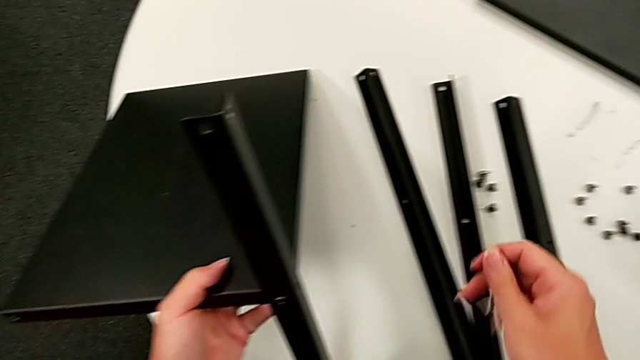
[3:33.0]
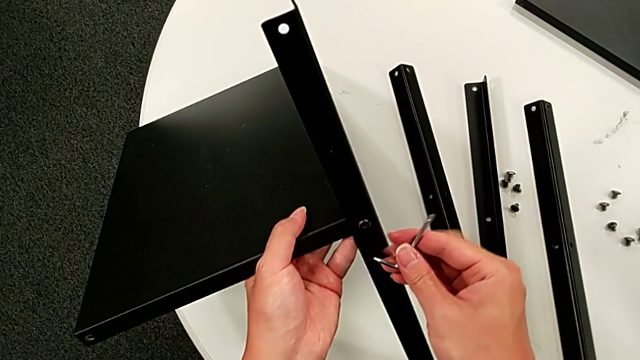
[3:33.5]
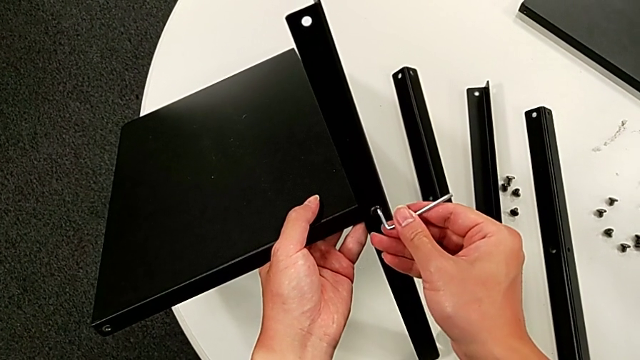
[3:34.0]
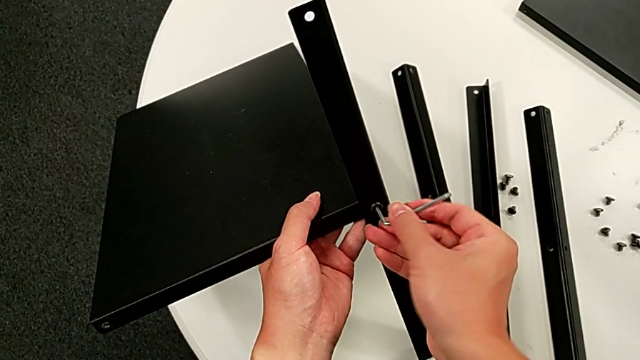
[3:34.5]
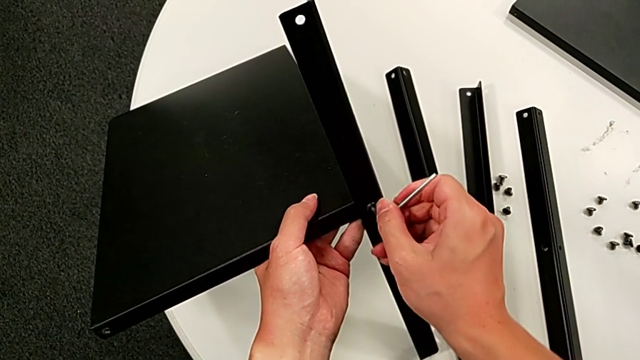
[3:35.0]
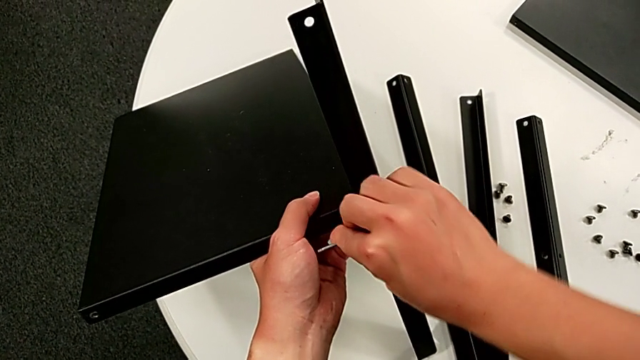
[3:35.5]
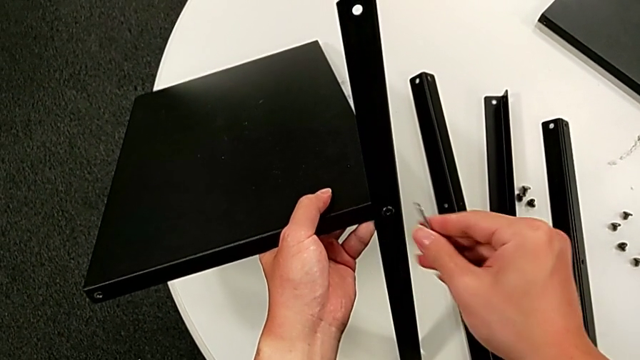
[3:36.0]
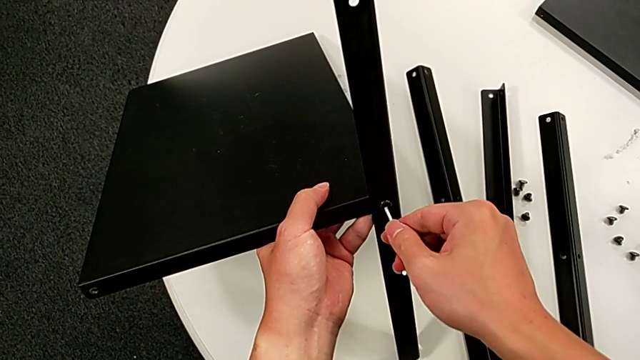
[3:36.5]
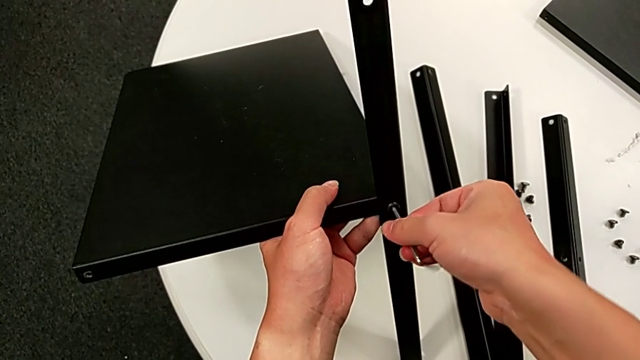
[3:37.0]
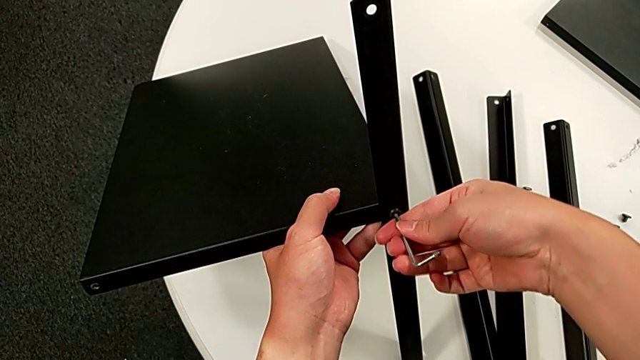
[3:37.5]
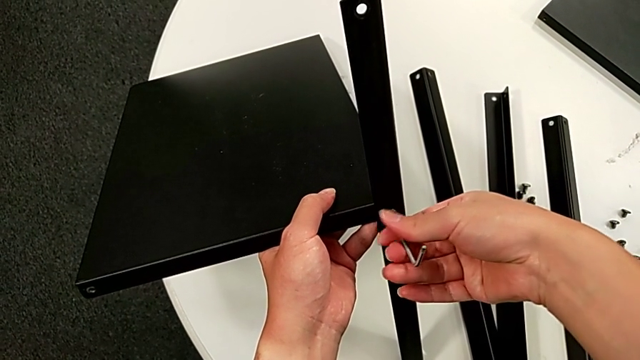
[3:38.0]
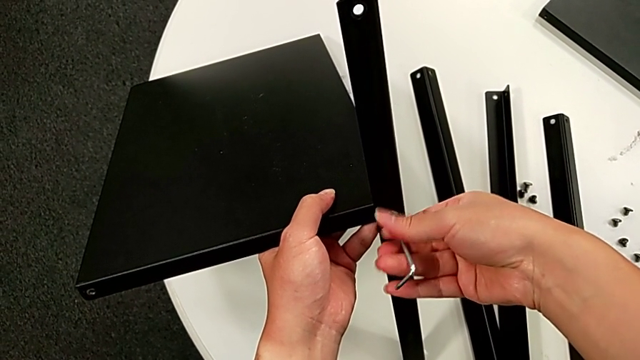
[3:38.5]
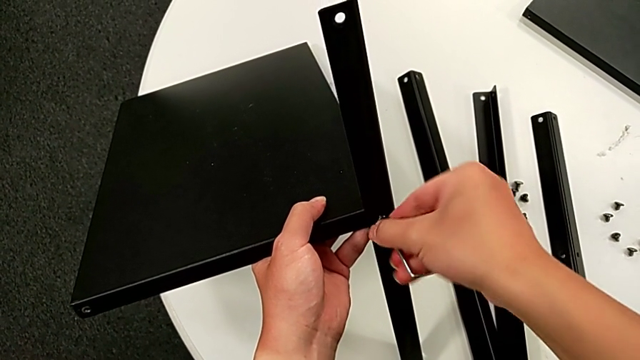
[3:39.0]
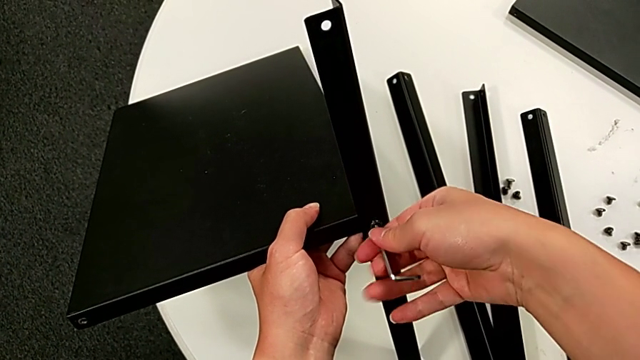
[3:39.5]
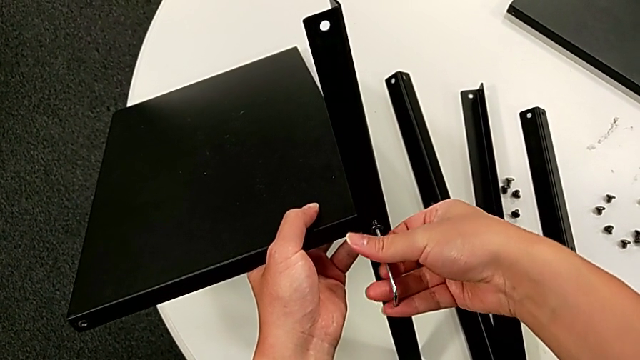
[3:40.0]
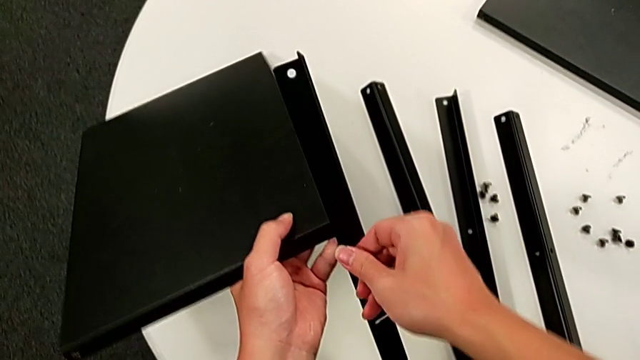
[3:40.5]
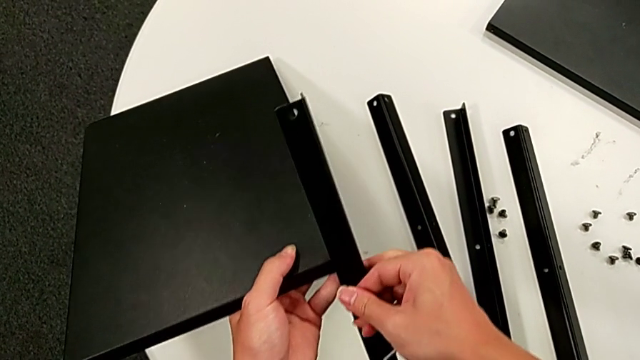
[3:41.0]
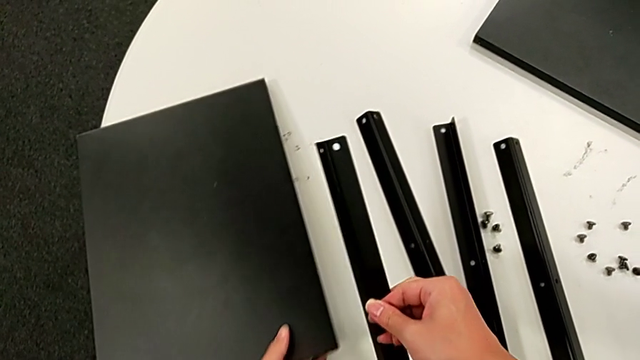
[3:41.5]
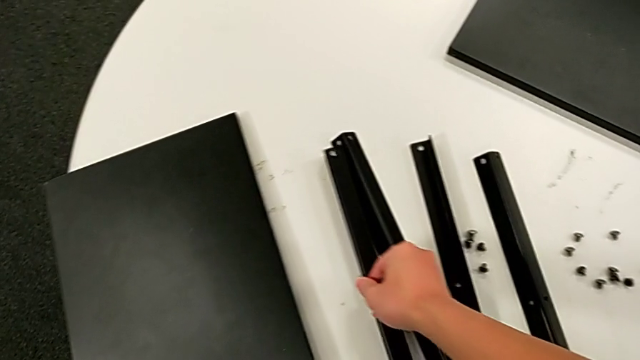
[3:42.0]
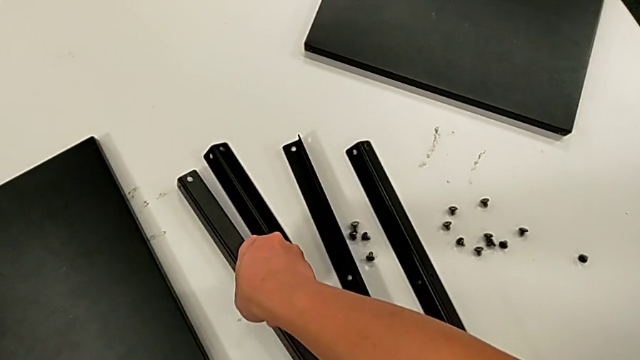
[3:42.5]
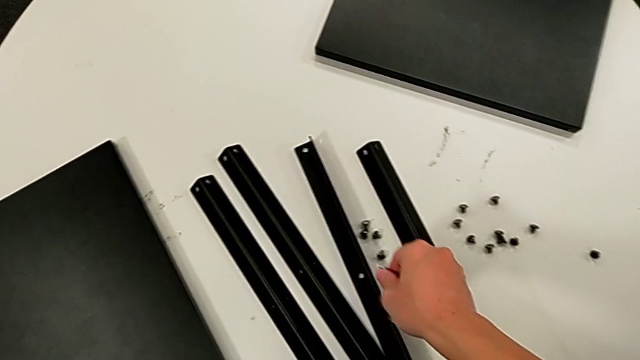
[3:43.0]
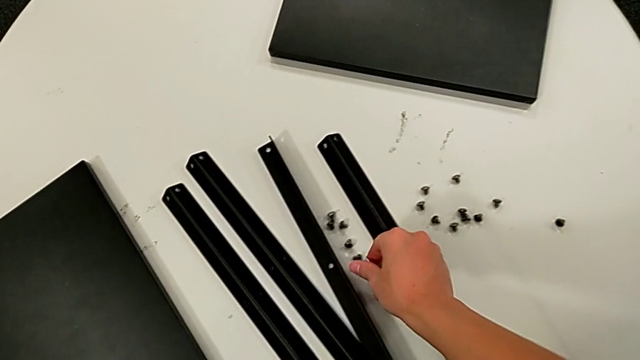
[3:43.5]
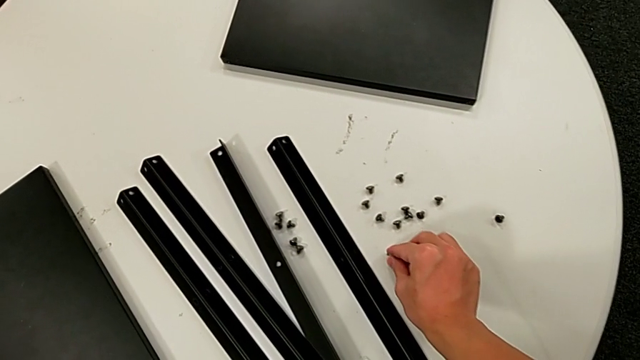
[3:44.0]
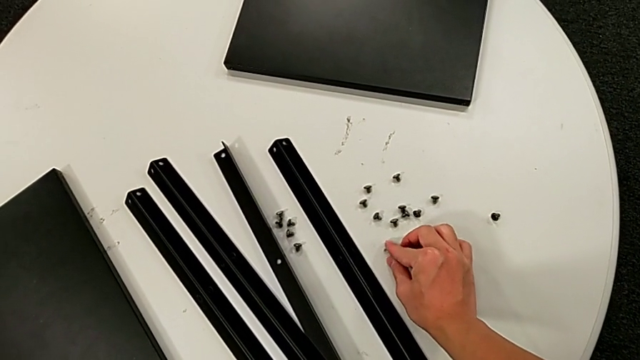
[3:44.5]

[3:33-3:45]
The camera wearer is disassembling the fourth leg. They insert the Allen wrench, unscrew the hex socket head, withdraw the Allen wrench, disassemble the hex socket head, disassemble the fourth leg, place it, place the hex socket head and place the Allen wrench.
